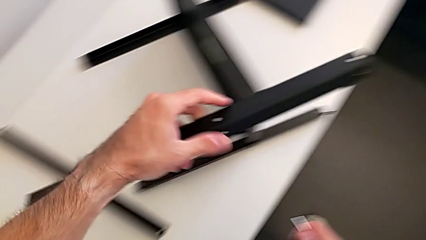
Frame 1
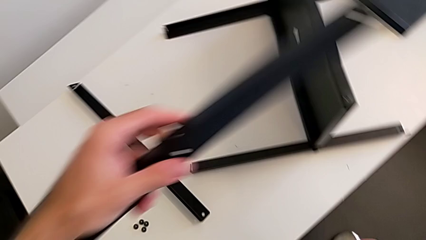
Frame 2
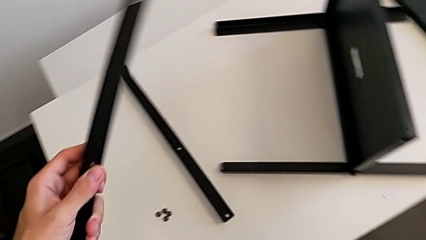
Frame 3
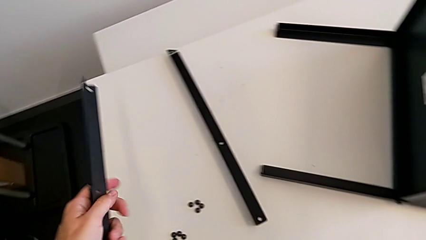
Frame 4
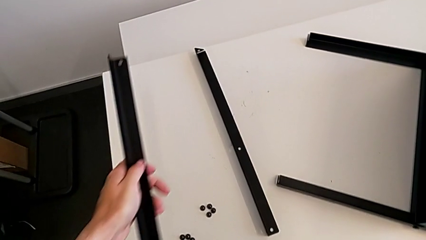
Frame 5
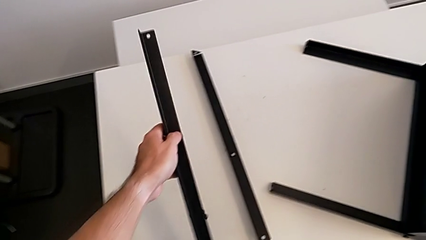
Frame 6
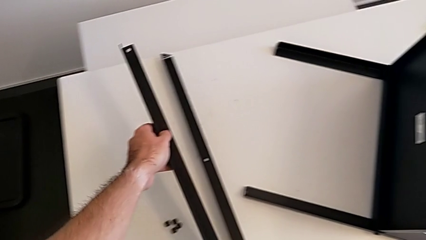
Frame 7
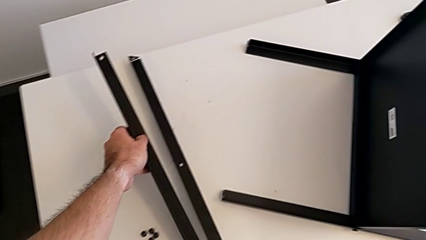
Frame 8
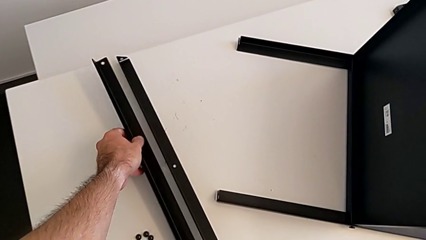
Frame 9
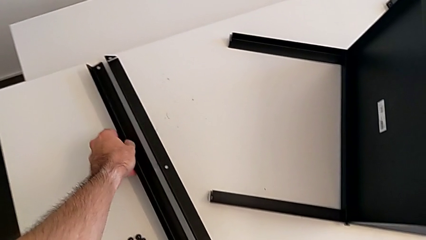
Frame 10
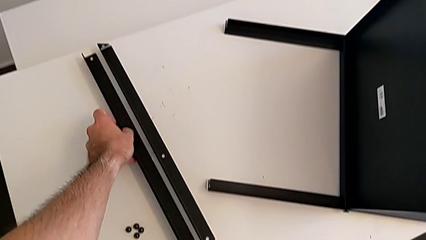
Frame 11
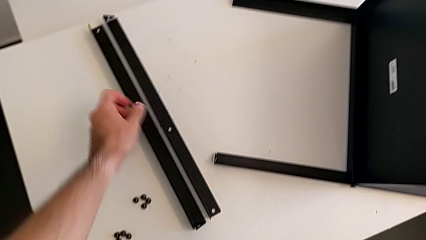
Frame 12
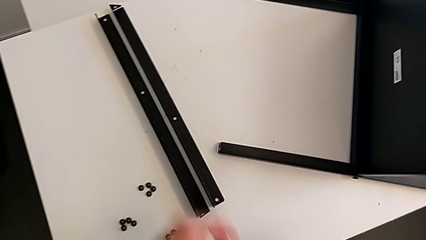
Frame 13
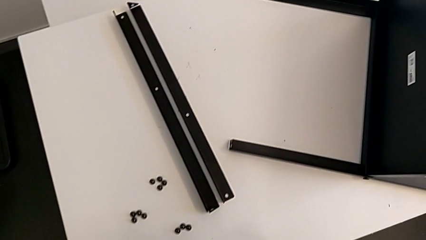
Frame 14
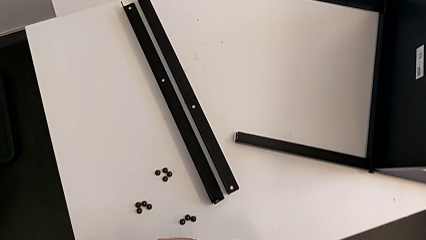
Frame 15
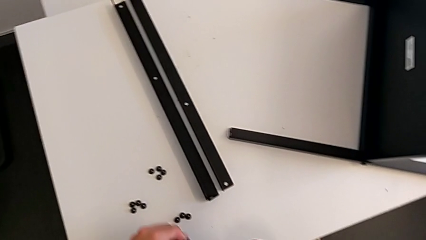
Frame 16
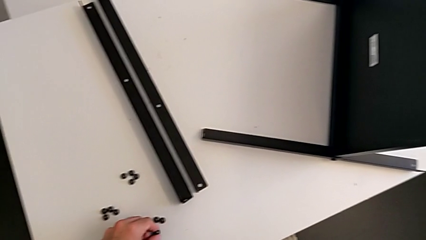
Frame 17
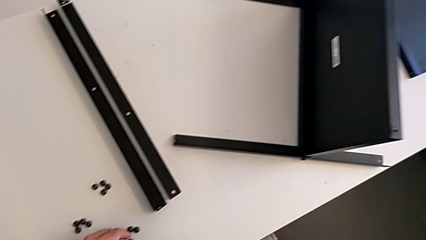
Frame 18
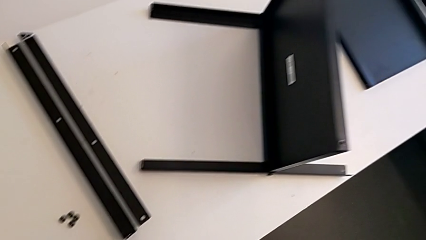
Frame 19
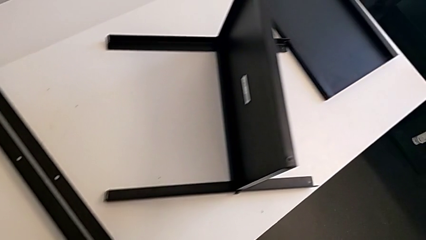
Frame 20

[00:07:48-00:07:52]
The camera wearer is assembling the second leg with the Allen key. They disassemble the leg, place it and place the hex socket head.

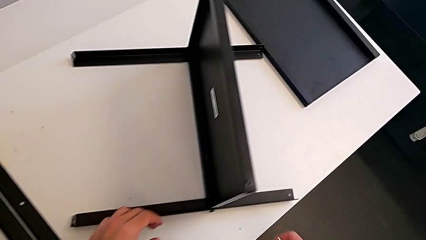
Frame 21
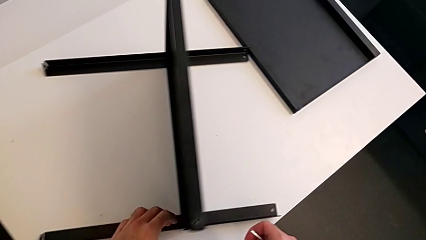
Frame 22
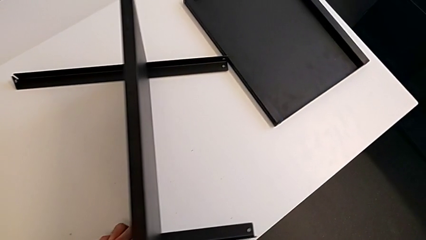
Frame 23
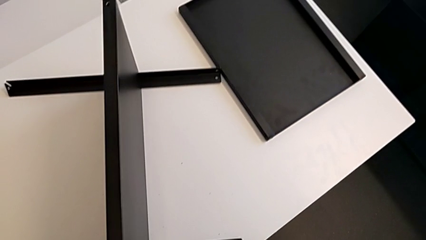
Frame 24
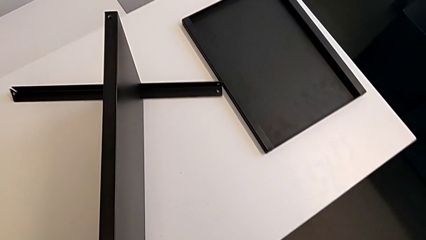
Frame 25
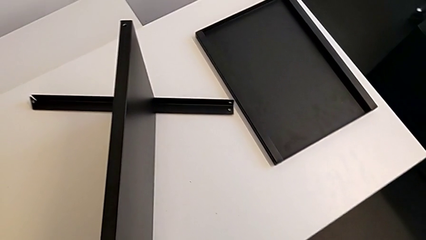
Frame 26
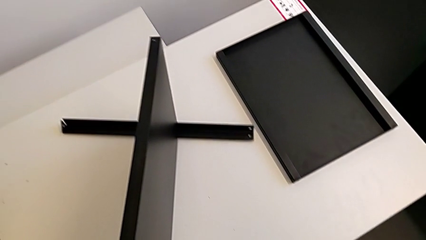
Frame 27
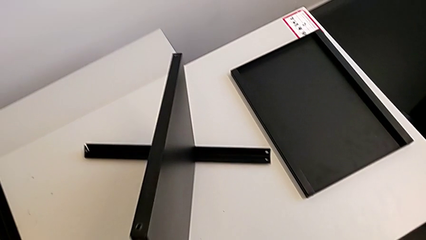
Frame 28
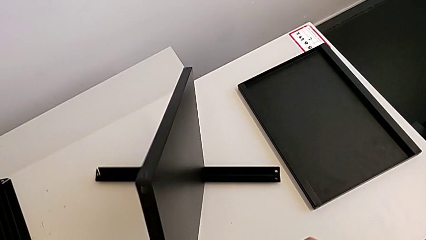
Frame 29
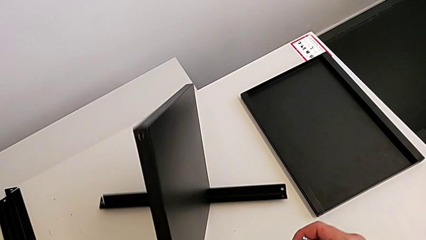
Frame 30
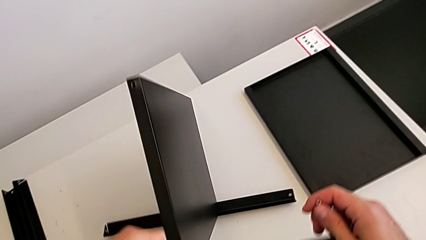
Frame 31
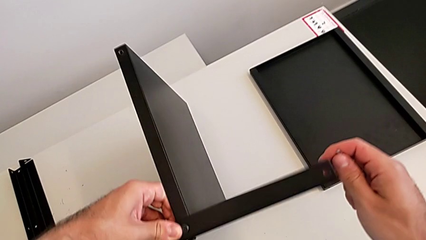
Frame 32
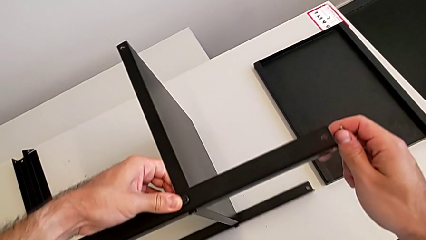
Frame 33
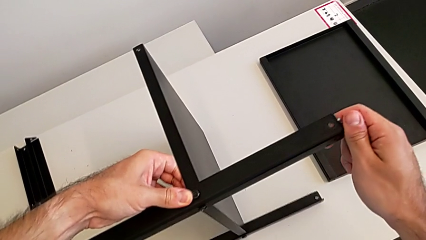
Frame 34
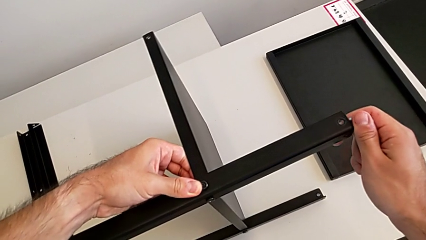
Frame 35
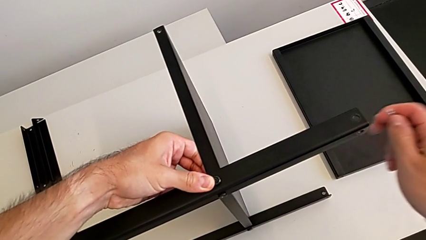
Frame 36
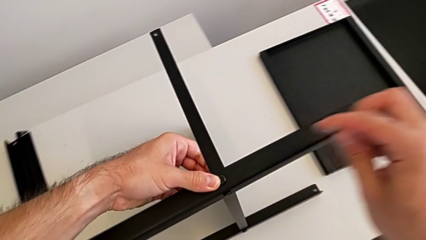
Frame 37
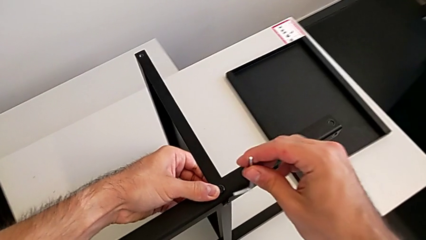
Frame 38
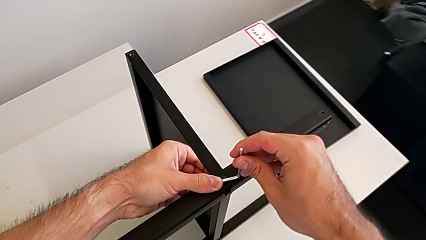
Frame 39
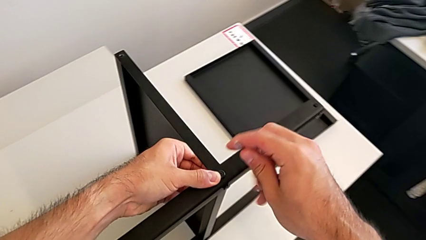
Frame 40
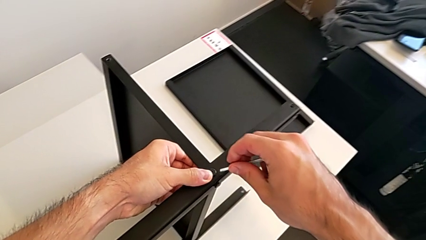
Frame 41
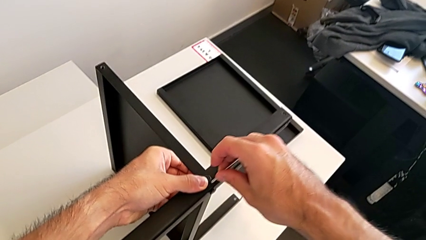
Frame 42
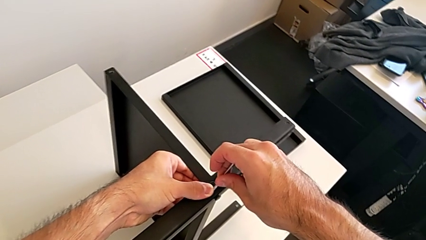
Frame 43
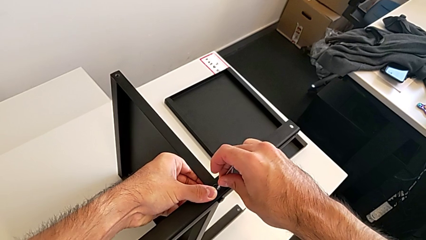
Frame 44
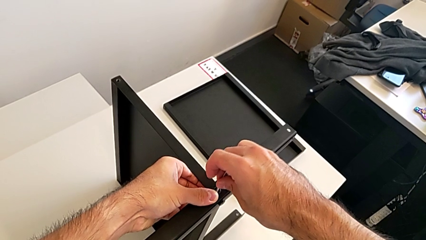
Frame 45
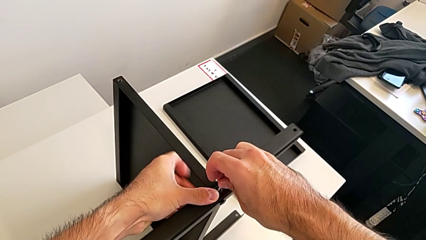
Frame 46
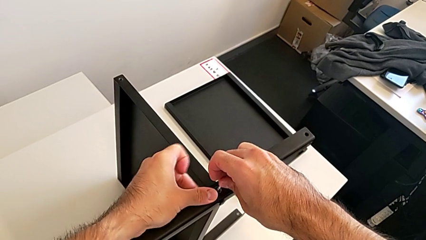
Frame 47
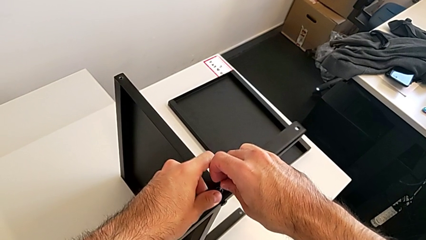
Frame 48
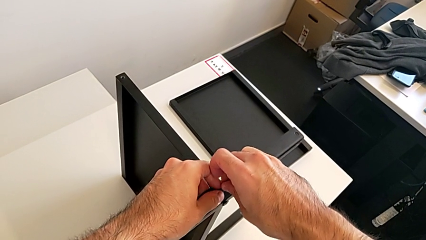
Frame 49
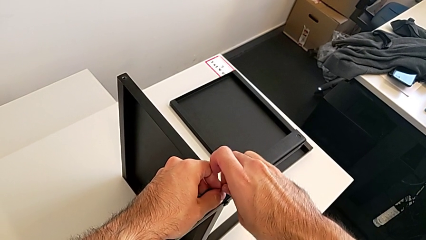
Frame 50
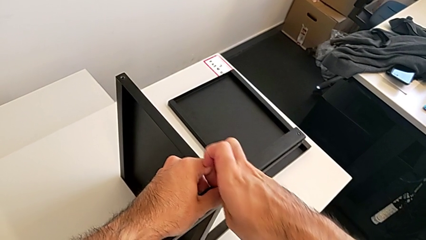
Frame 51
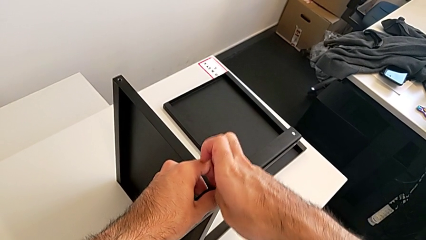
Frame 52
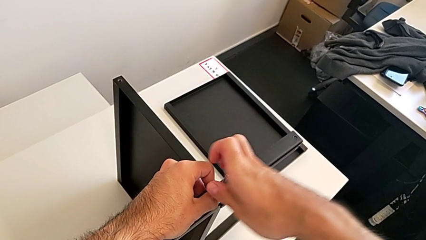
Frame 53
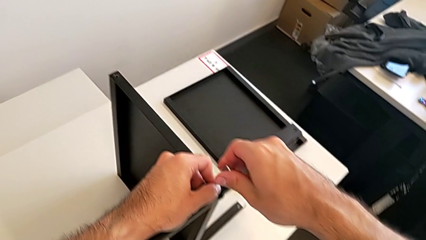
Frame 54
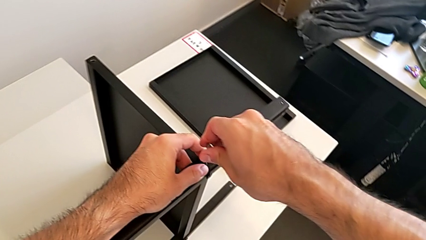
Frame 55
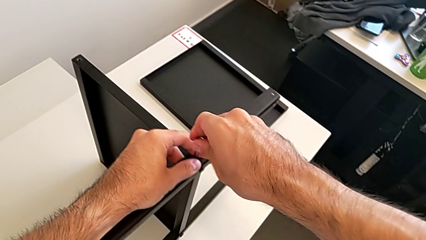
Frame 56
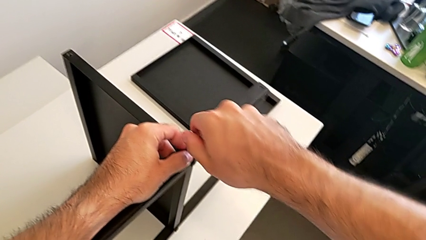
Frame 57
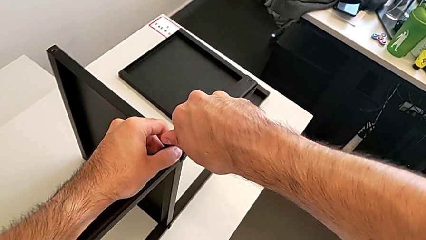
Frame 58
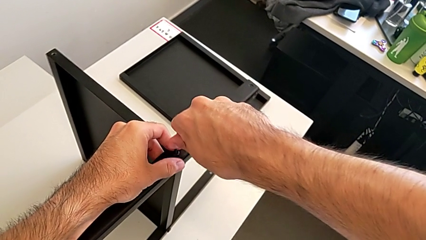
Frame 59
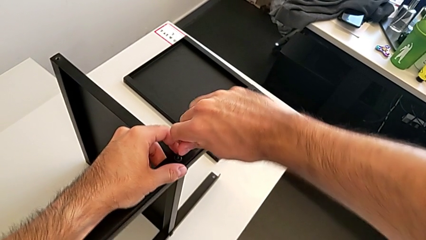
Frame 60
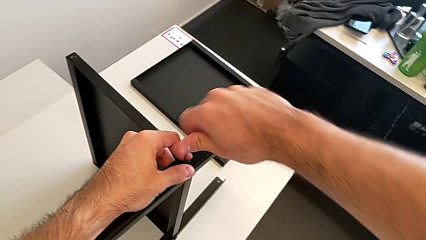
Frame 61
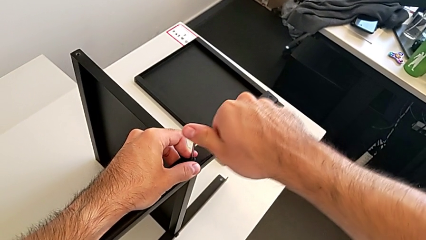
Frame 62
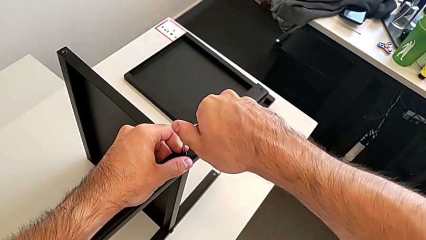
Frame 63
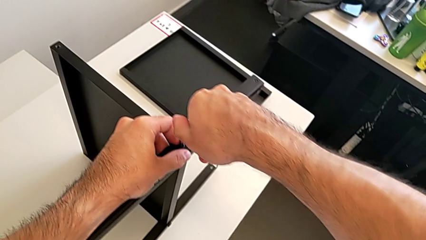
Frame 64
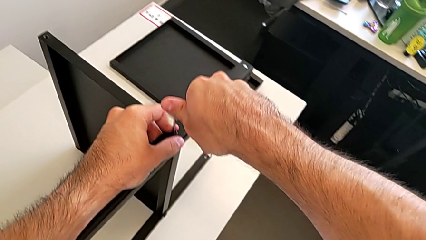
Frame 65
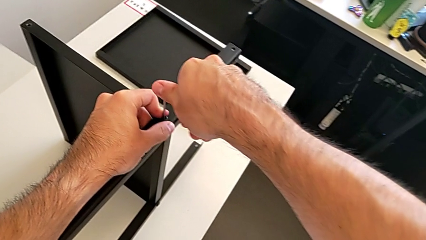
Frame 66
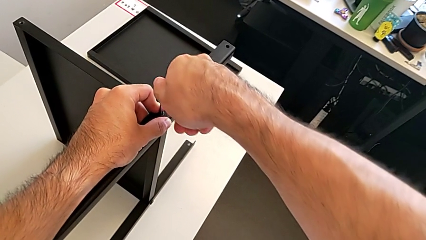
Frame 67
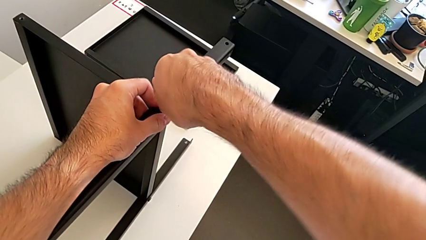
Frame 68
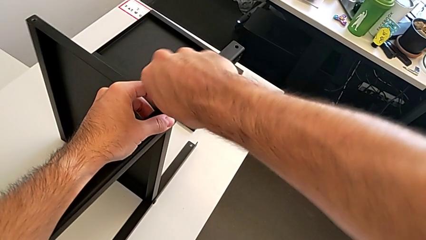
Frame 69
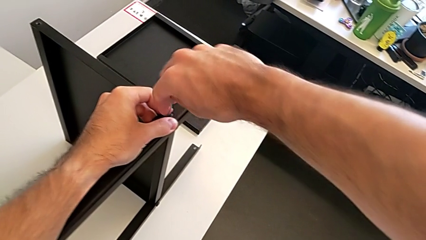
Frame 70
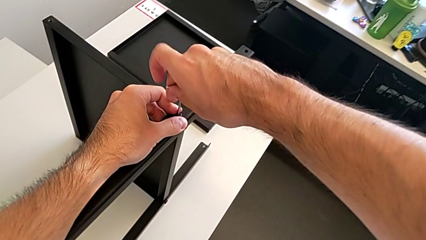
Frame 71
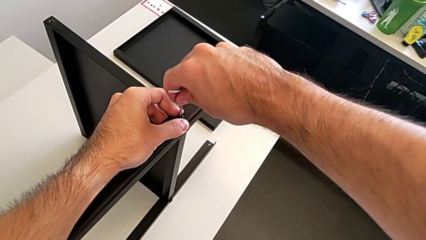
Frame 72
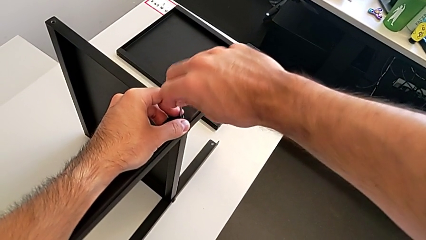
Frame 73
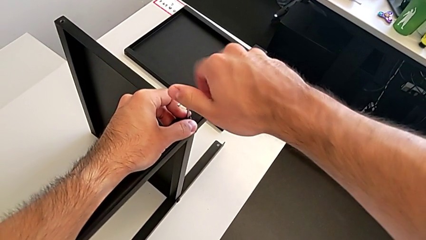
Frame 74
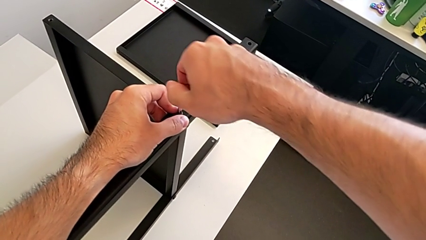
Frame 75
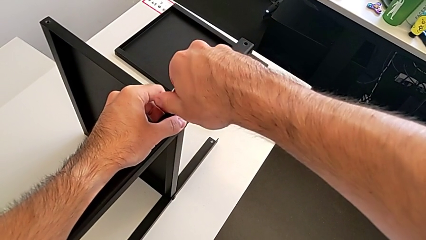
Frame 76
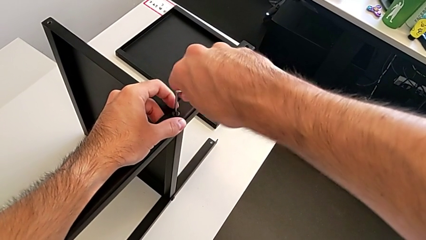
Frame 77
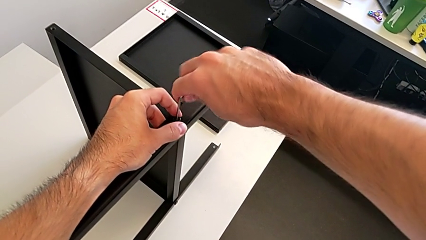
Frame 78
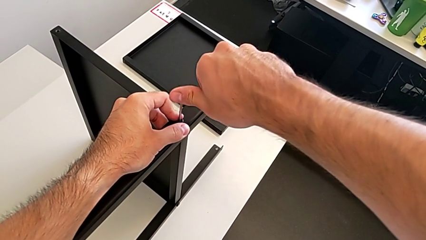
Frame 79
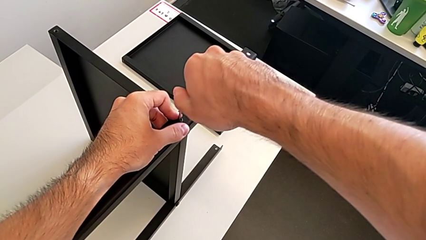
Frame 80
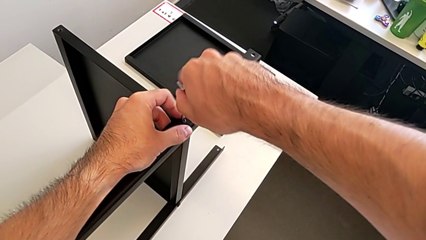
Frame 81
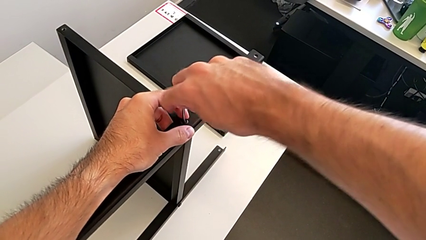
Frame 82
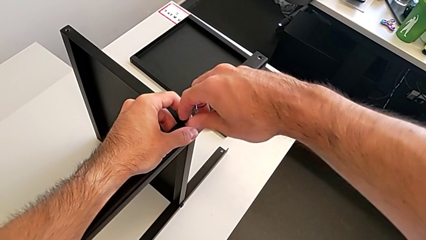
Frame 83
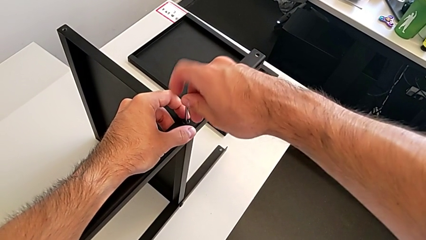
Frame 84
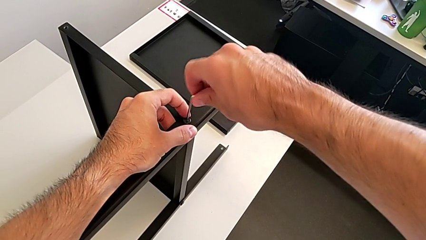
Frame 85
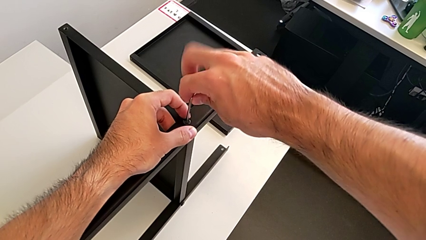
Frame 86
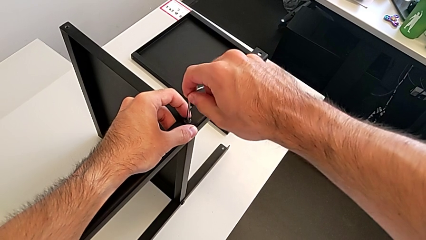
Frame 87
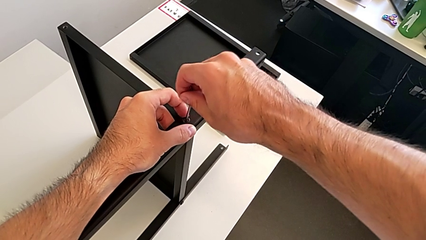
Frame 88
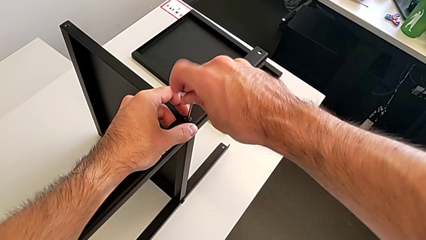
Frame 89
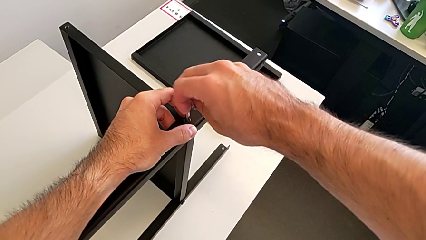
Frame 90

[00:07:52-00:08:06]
The camera wearer is assembling the third leg with the Allen key. They rotate the nightstand, insert the Allen wrench, unscrew the hex socket head and withdraw the Allen wrench.
